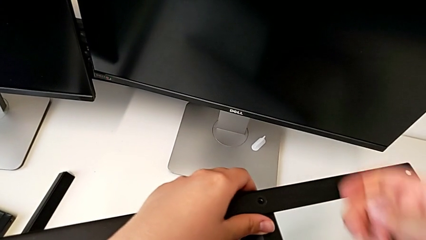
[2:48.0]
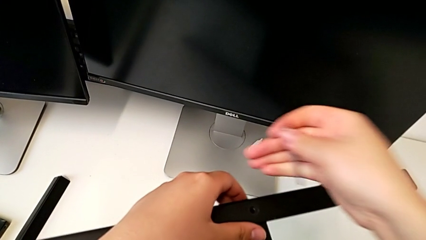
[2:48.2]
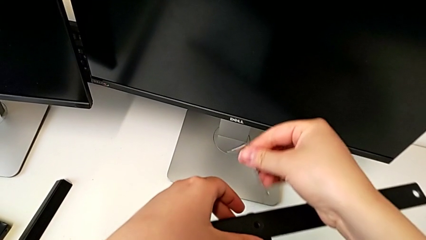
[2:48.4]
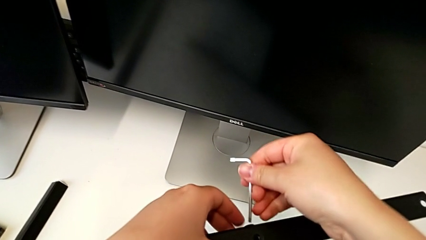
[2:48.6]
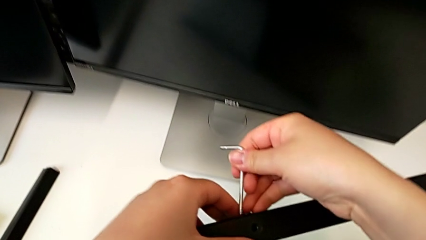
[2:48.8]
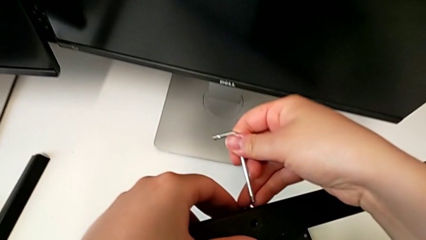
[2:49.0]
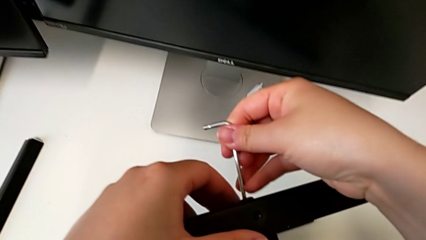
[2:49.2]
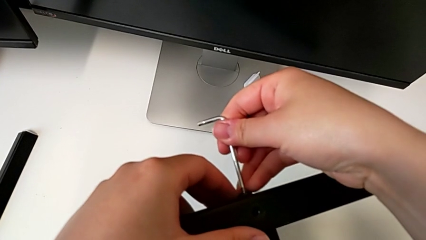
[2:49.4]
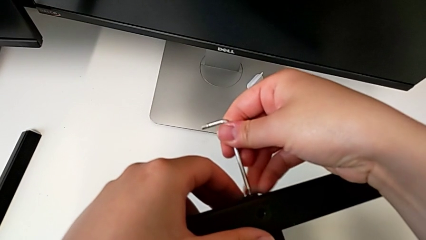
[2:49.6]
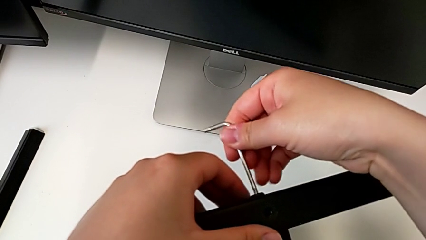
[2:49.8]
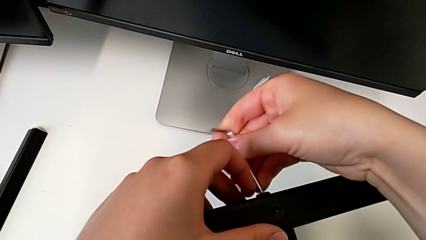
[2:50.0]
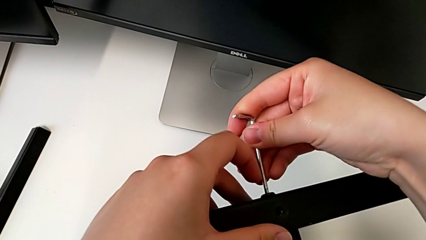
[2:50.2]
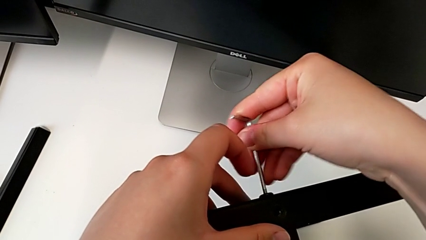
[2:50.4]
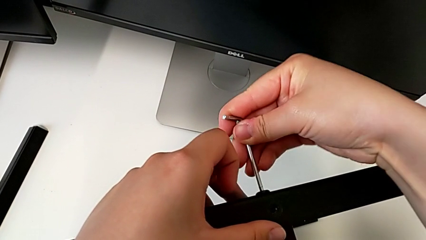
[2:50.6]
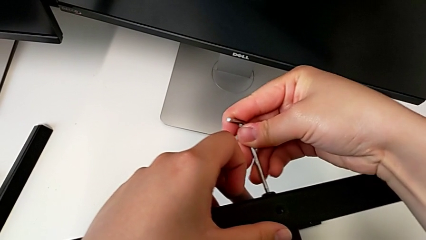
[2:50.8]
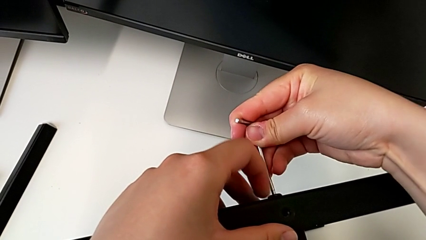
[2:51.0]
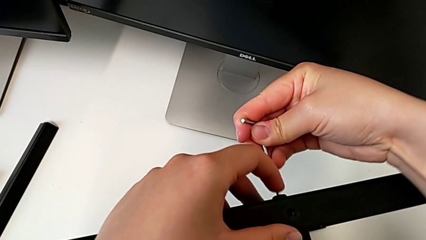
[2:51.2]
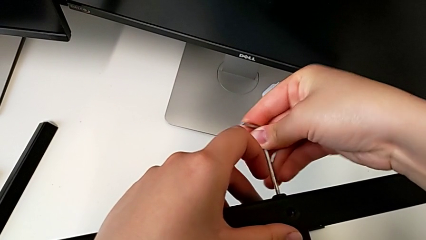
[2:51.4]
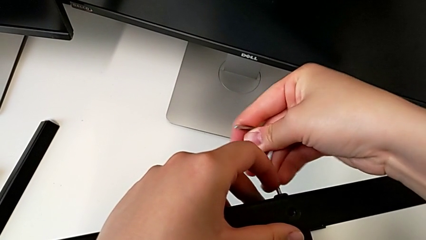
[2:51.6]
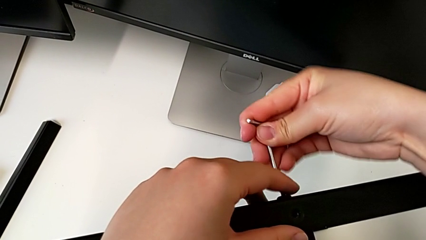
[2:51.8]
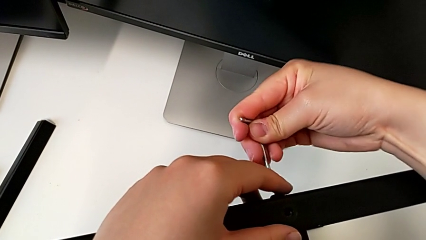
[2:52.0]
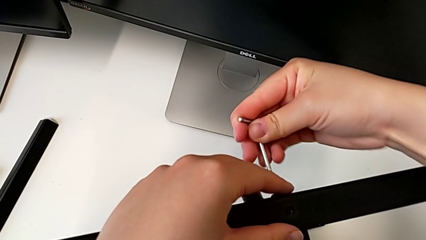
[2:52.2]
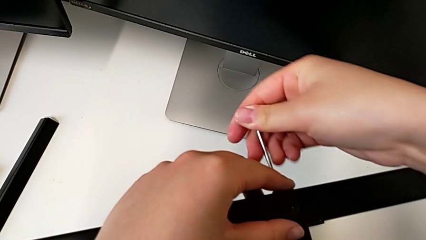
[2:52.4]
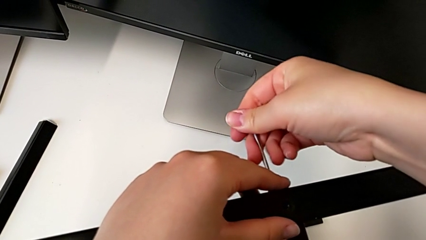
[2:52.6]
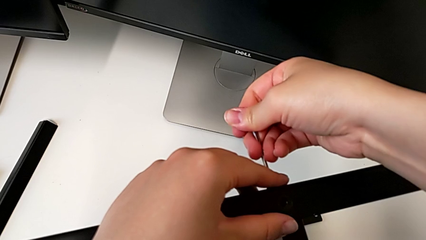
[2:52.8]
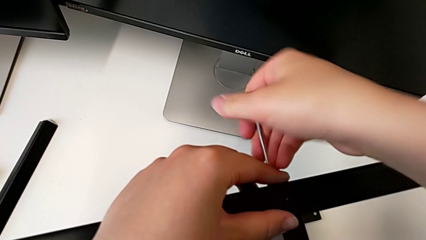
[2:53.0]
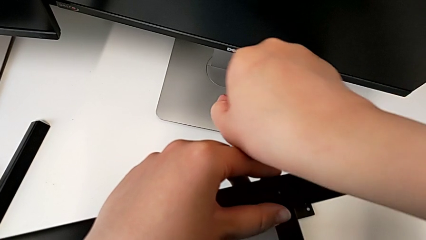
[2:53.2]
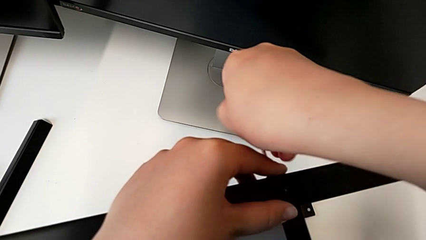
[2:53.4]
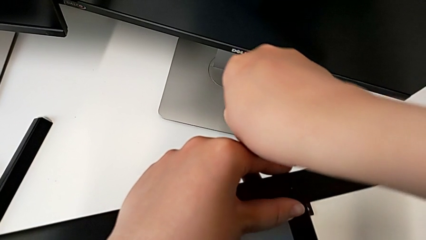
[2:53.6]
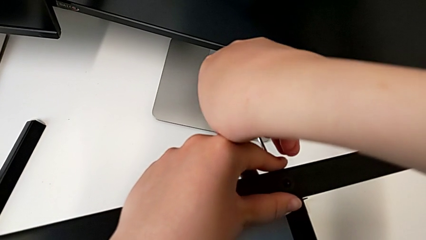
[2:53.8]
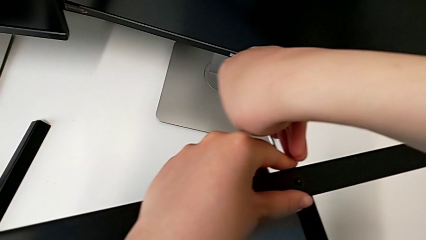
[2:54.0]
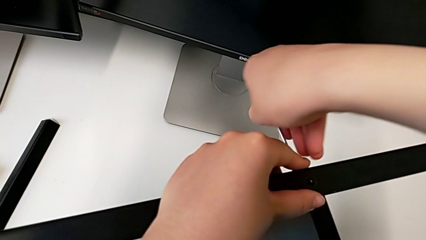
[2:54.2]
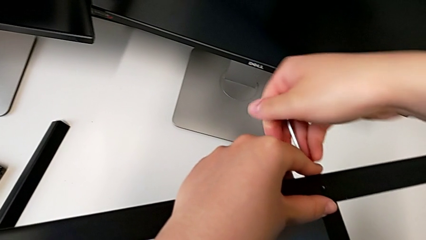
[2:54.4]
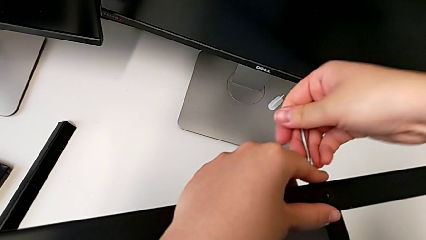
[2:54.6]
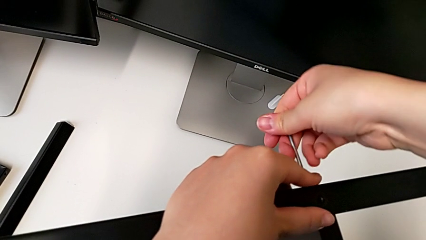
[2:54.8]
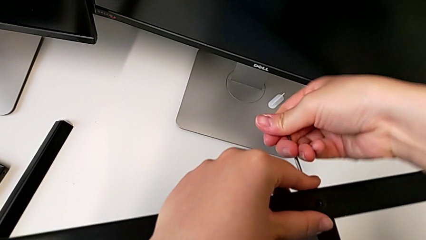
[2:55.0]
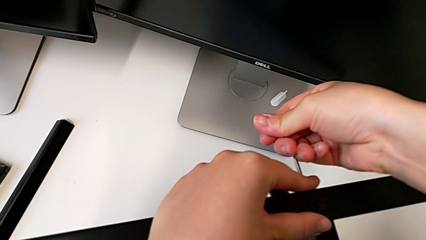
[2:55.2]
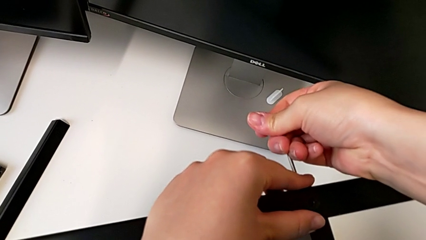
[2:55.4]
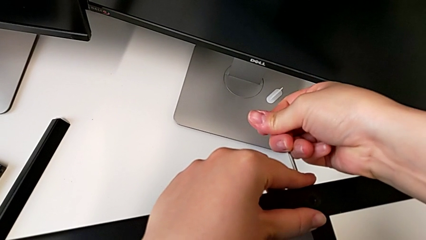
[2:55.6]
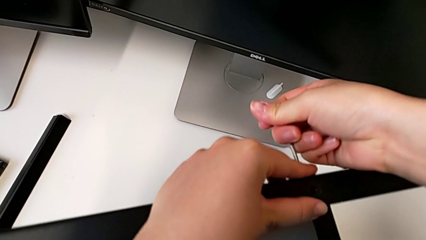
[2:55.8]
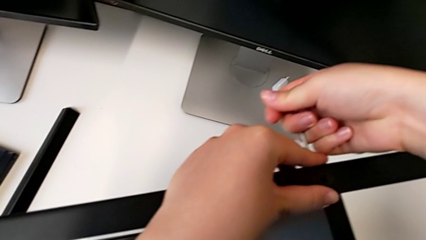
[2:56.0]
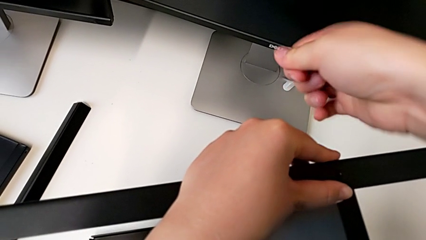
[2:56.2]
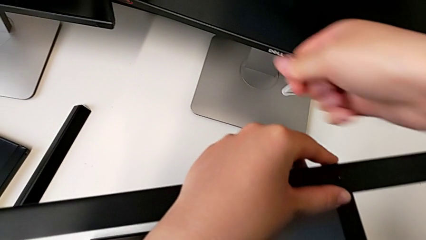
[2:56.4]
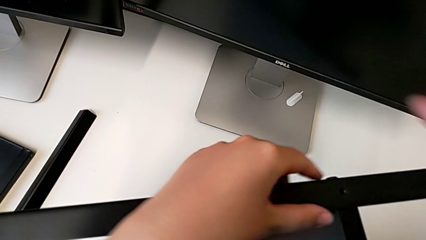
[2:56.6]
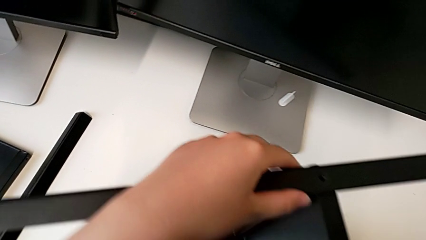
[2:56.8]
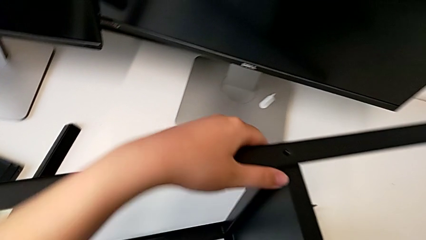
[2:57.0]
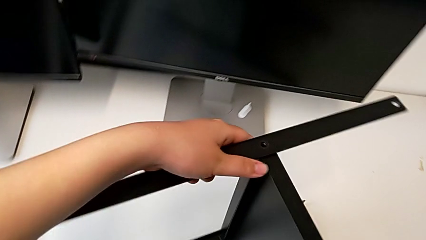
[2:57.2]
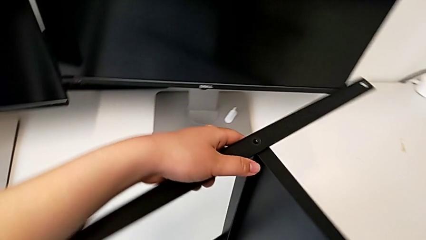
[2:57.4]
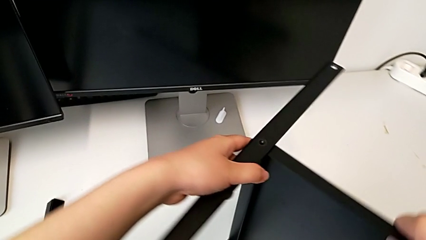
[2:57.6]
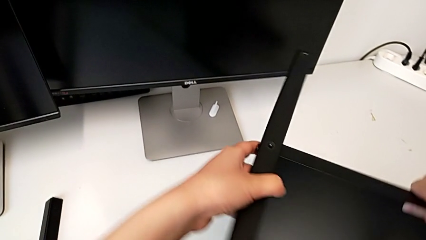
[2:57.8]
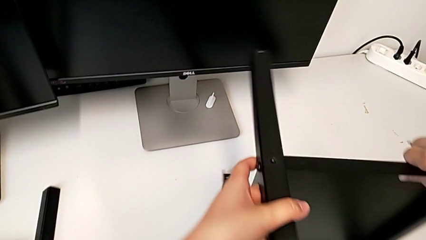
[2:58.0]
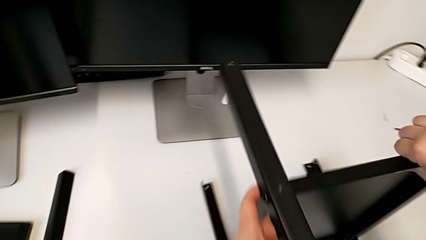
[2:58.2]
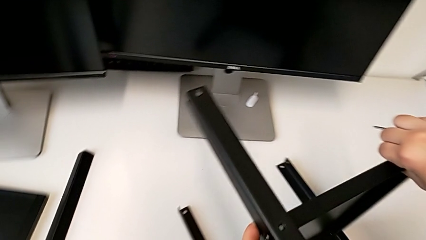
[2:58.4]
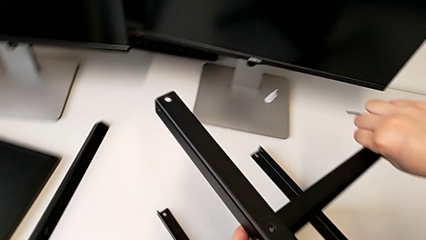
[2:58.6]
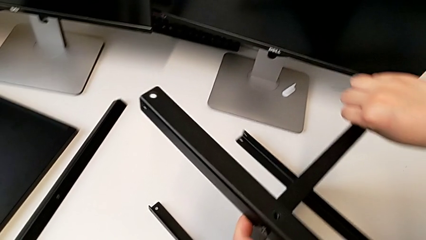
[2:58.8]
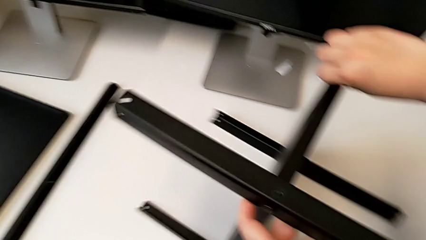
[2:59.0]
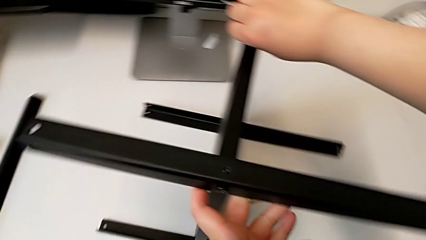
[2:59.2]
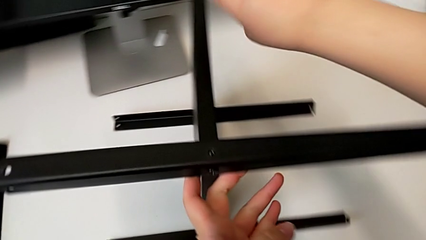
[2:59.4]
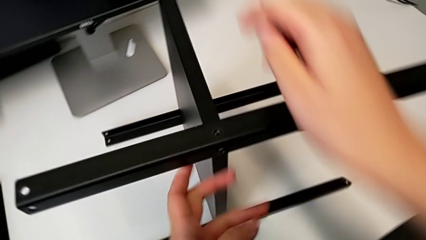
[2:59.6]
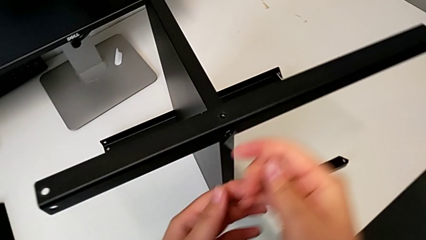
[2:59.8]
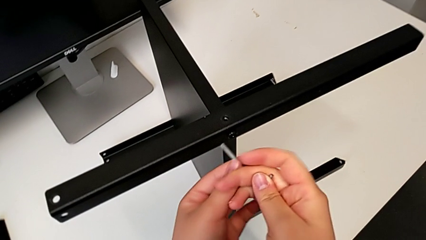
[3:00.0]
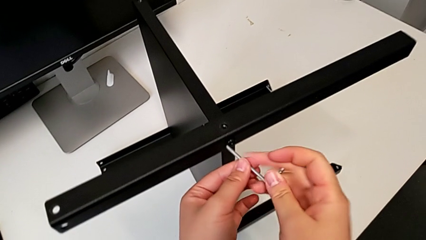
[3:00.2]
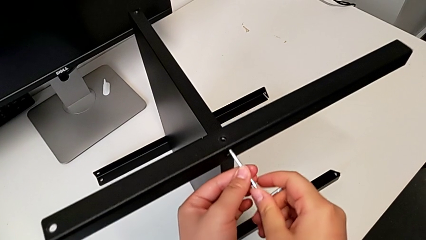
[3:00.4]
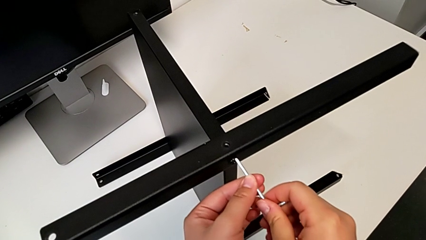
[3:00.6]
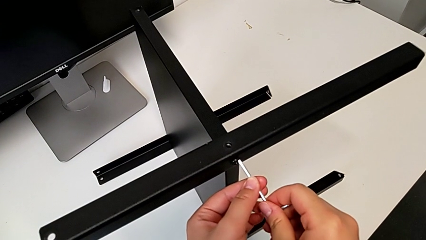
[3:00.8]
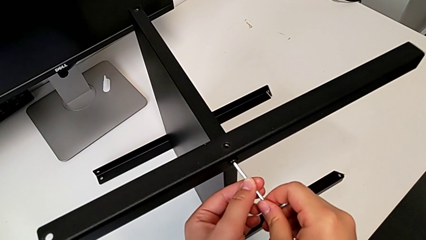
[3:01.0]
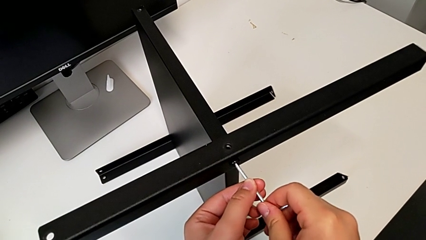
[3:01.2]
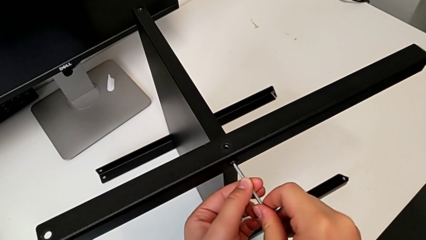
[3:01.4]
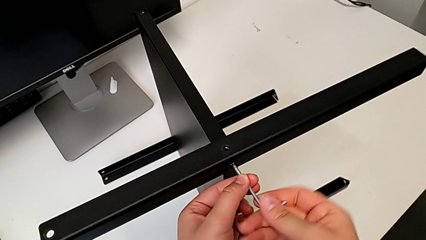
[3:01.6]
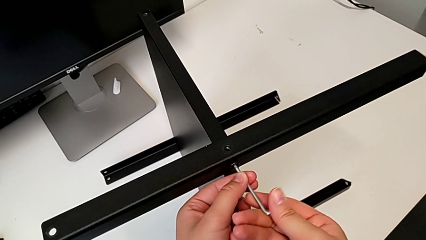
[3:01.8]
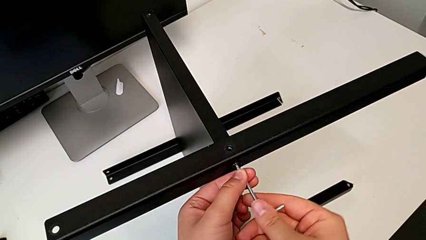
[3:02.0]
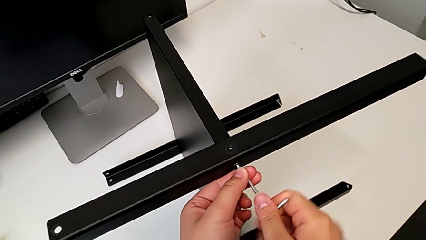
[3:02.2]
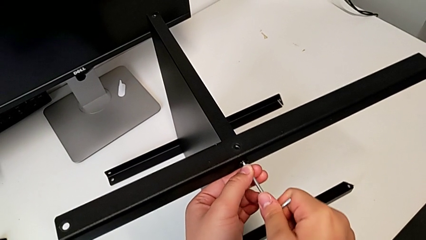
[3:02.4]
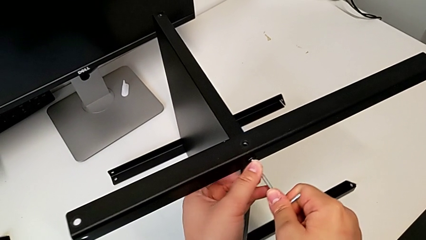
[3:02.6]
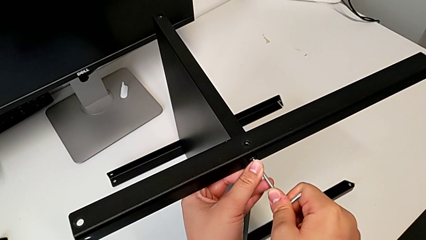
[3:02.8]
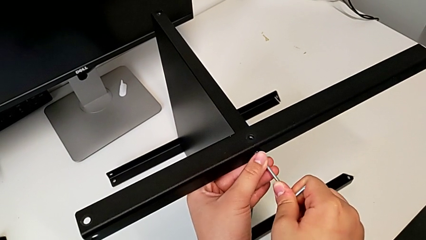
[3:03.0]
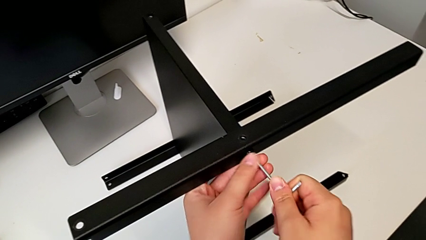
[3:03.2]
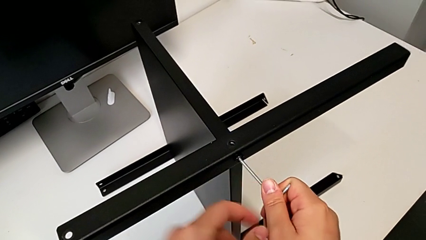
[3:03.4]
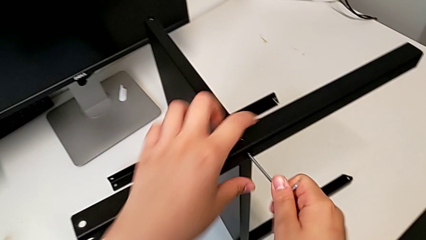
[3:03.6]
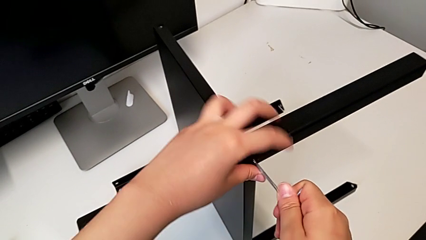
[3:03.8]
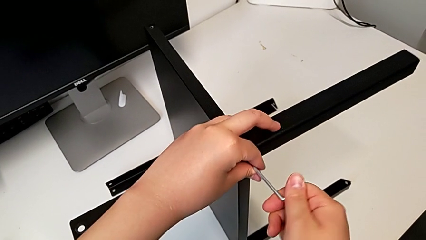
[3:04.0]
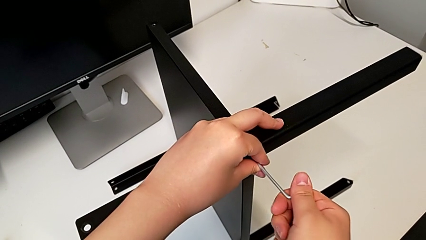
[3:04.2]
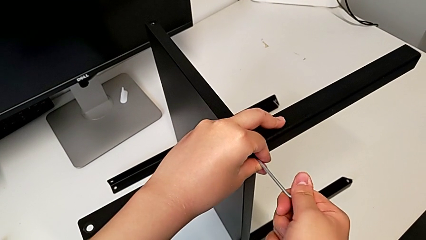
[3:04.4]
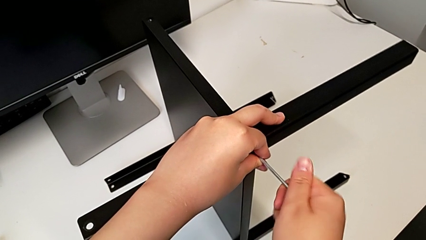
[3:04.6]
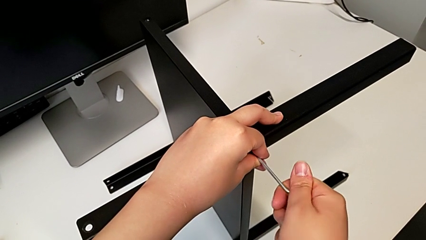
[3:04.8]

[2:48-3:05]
The camera wearer is disassembling the second leg of the furniture. They insert the Allen wrench, unscrew the hex socket head, withdraw the Allen wrench, align the nightstand, insert the Allen wrench and begin to unscrew the hex socket head.
